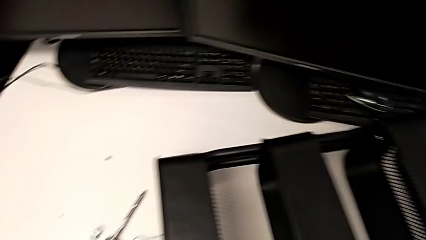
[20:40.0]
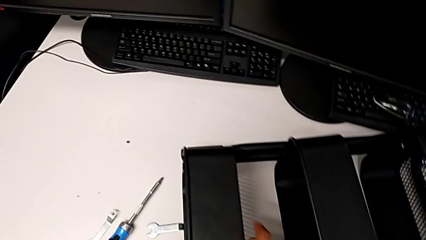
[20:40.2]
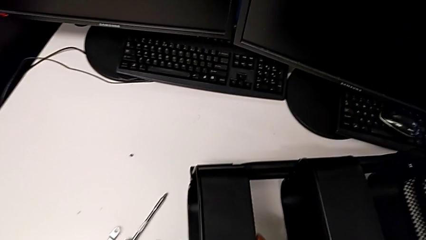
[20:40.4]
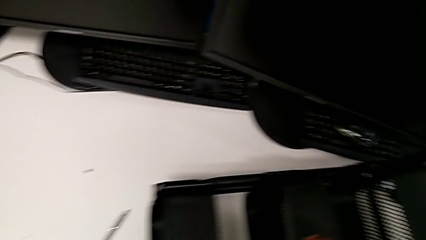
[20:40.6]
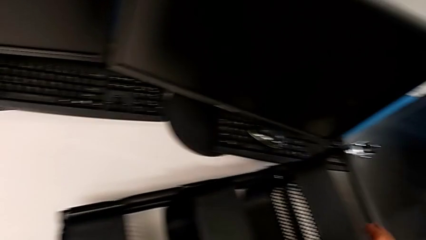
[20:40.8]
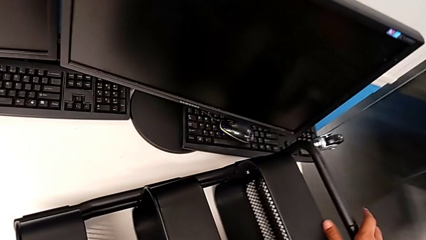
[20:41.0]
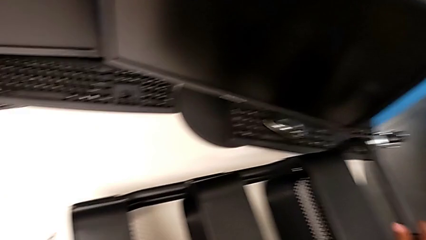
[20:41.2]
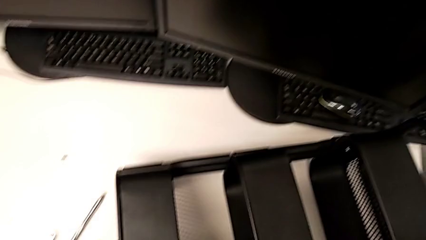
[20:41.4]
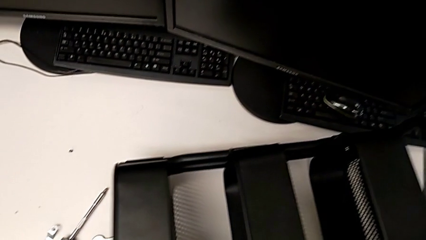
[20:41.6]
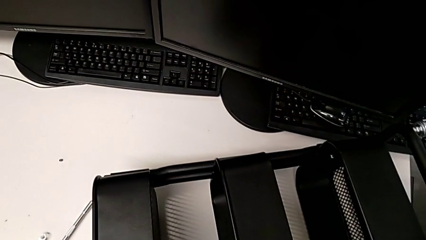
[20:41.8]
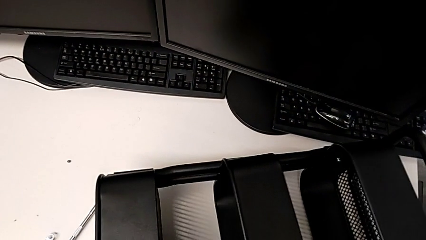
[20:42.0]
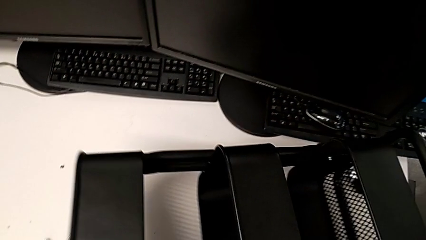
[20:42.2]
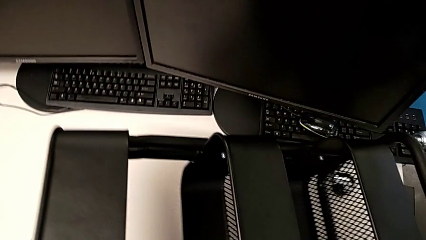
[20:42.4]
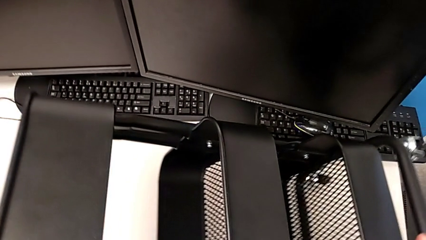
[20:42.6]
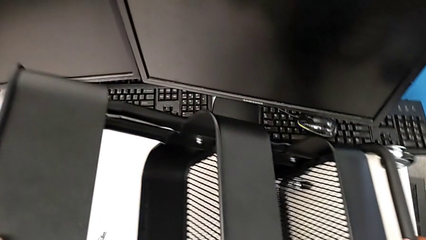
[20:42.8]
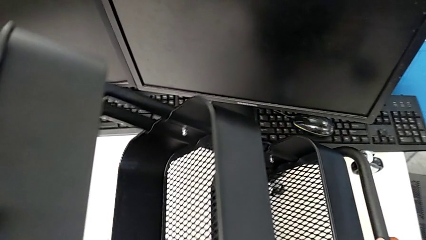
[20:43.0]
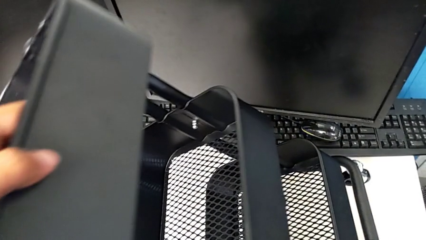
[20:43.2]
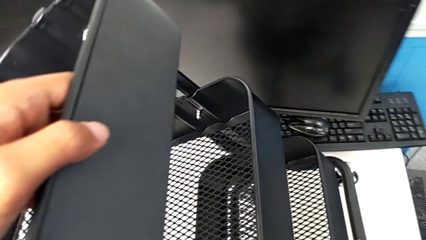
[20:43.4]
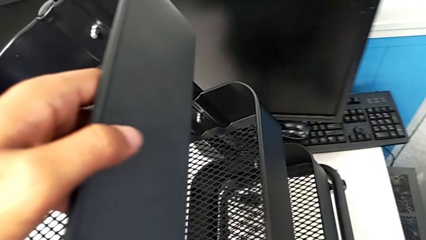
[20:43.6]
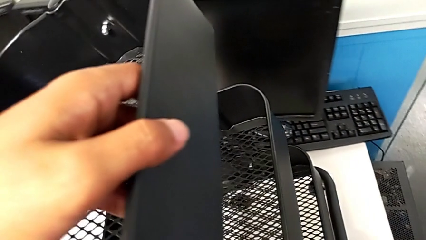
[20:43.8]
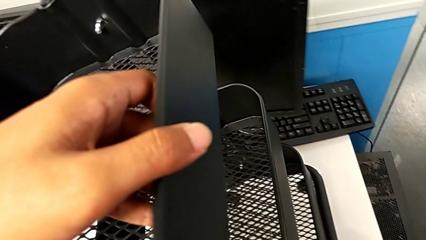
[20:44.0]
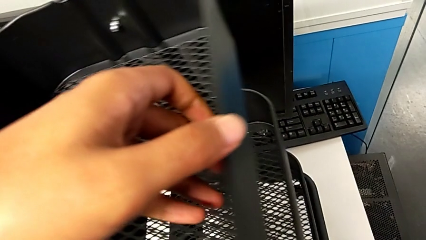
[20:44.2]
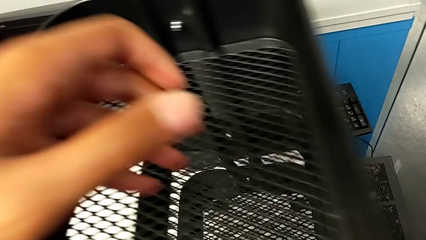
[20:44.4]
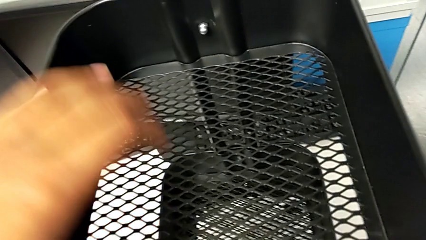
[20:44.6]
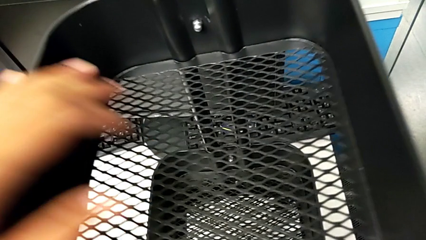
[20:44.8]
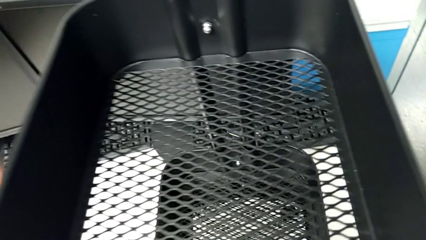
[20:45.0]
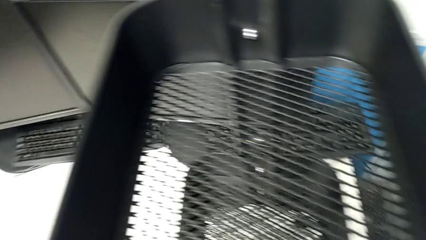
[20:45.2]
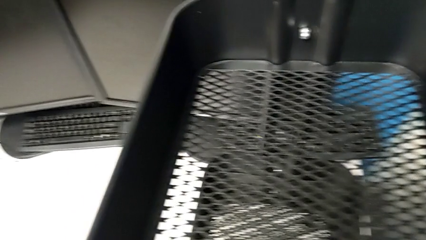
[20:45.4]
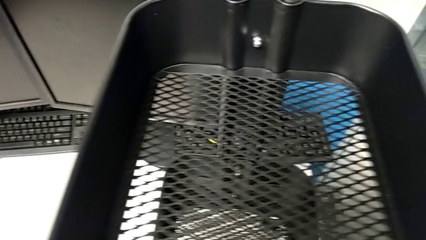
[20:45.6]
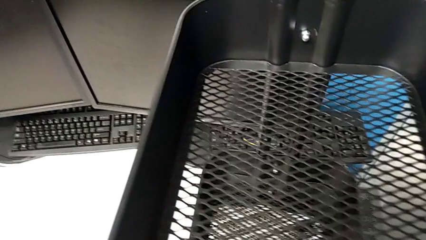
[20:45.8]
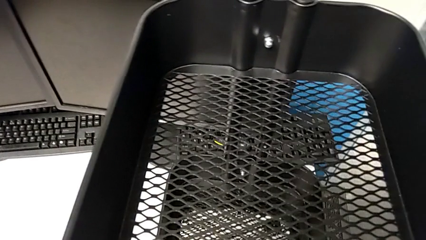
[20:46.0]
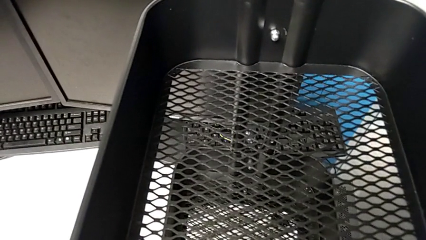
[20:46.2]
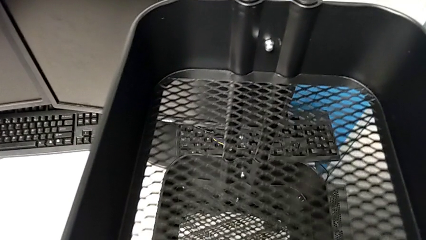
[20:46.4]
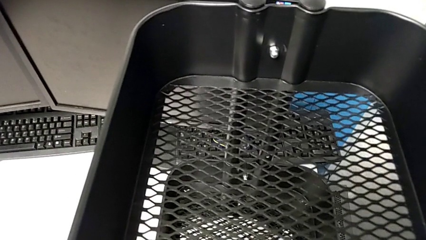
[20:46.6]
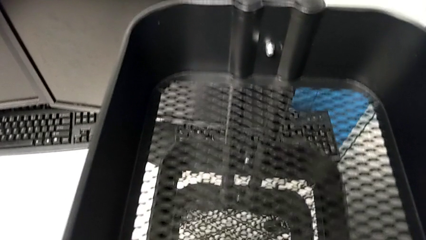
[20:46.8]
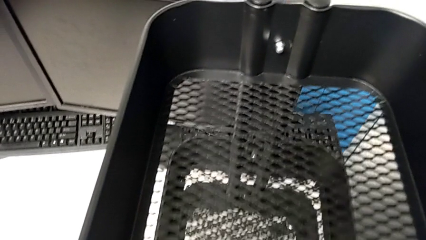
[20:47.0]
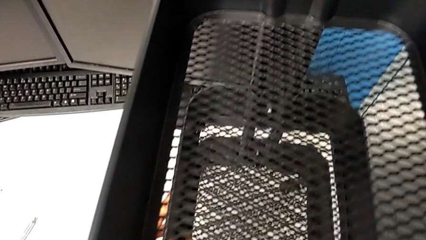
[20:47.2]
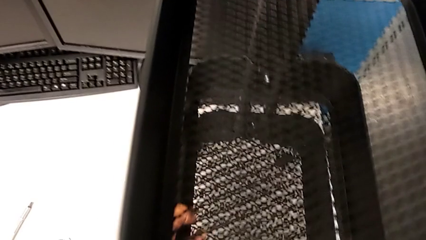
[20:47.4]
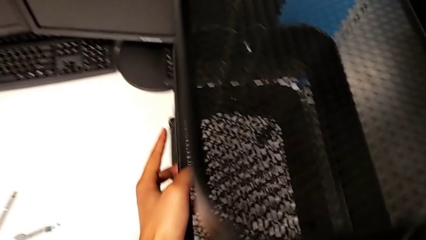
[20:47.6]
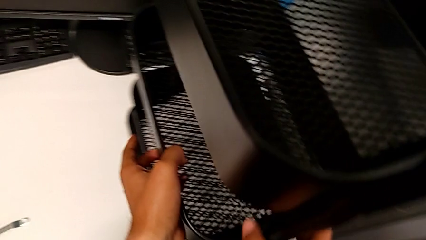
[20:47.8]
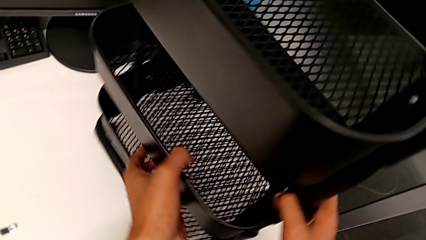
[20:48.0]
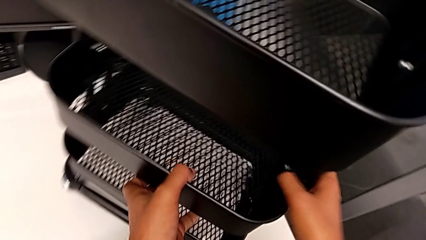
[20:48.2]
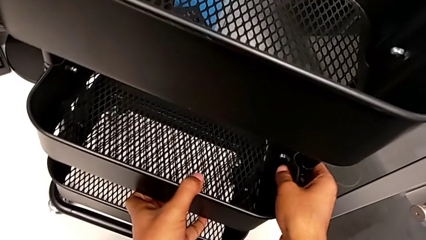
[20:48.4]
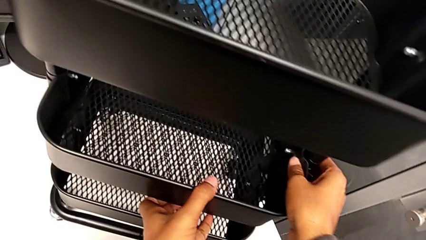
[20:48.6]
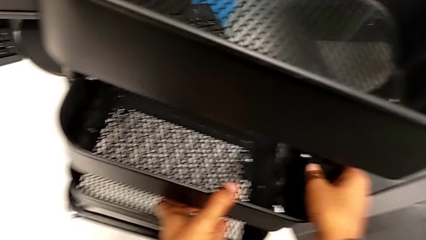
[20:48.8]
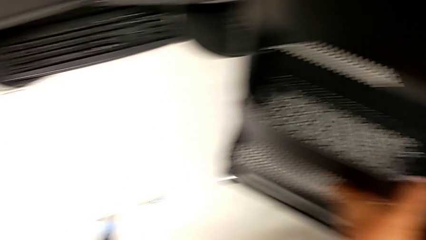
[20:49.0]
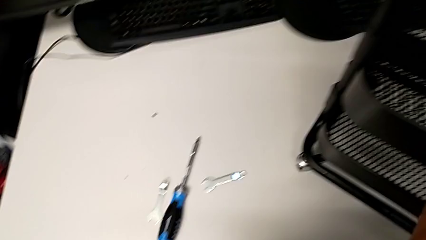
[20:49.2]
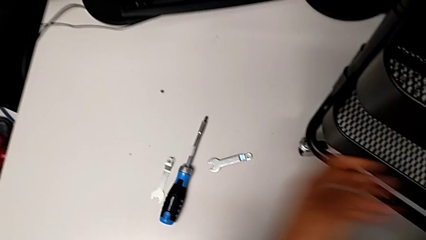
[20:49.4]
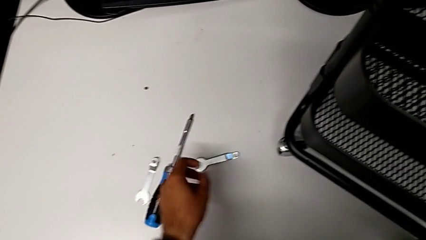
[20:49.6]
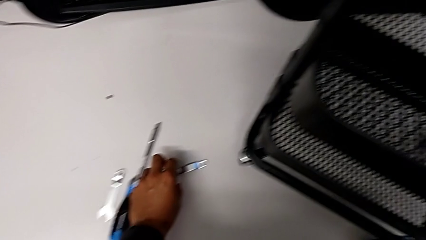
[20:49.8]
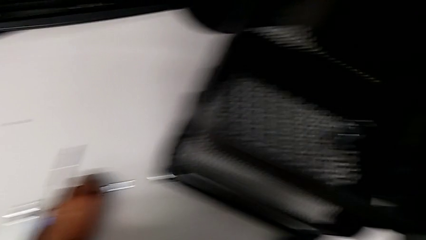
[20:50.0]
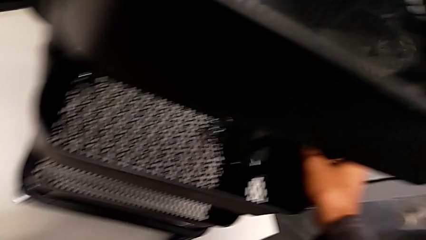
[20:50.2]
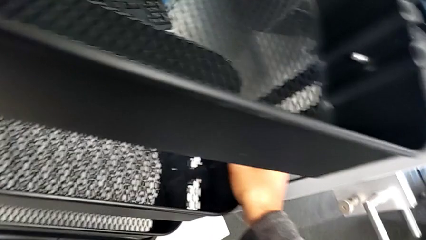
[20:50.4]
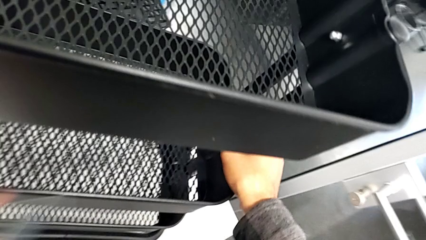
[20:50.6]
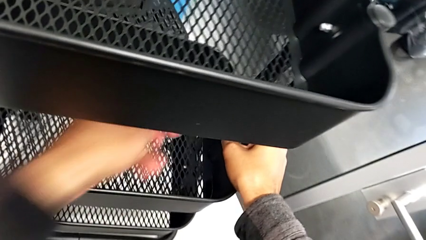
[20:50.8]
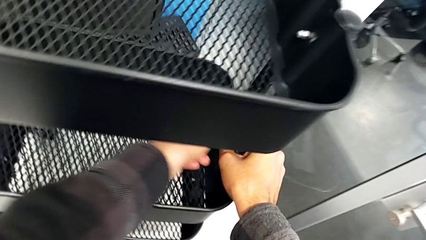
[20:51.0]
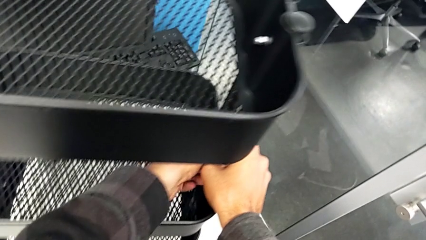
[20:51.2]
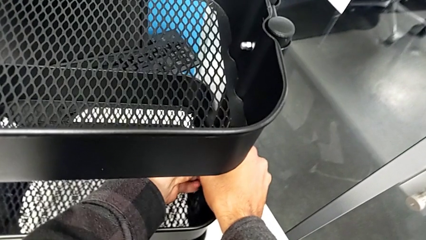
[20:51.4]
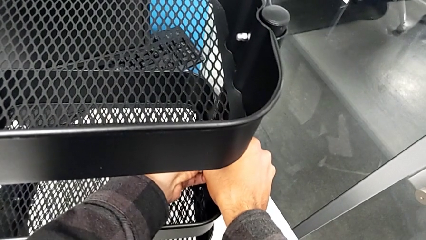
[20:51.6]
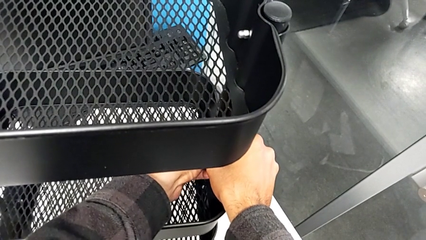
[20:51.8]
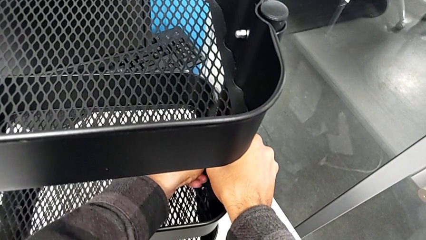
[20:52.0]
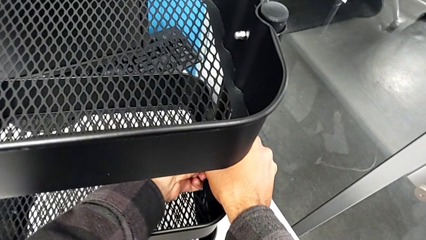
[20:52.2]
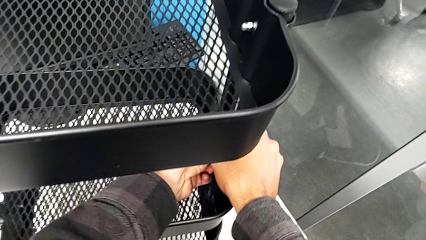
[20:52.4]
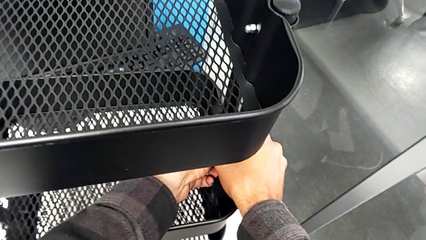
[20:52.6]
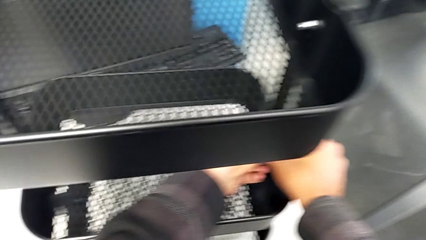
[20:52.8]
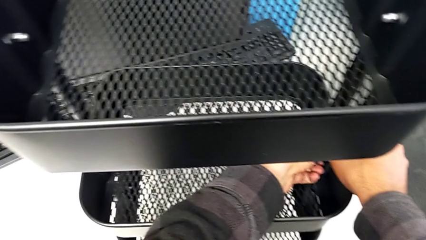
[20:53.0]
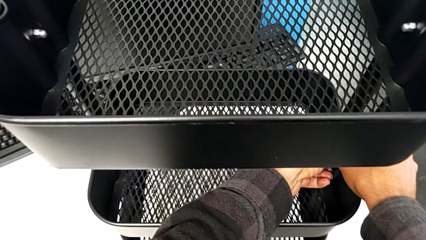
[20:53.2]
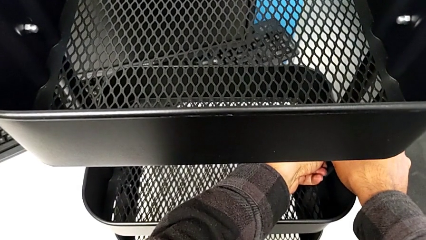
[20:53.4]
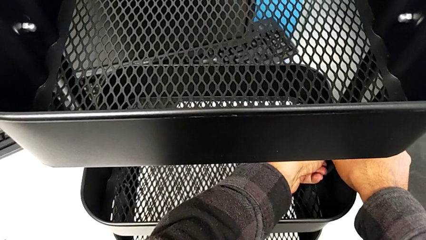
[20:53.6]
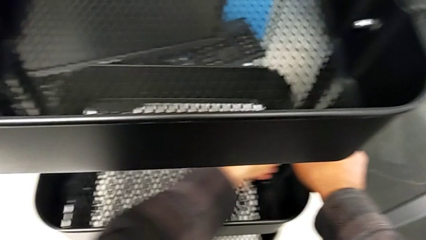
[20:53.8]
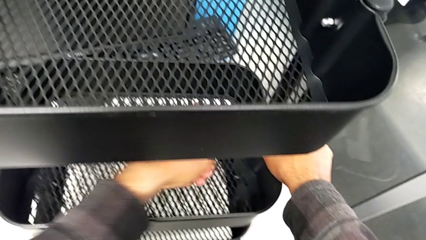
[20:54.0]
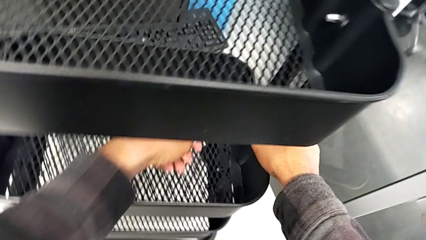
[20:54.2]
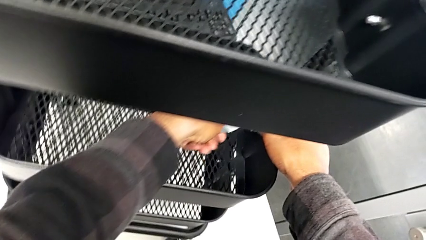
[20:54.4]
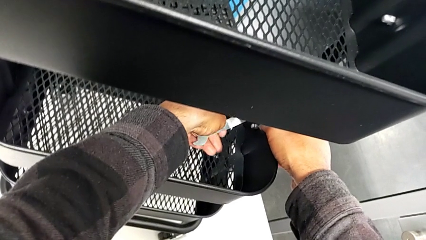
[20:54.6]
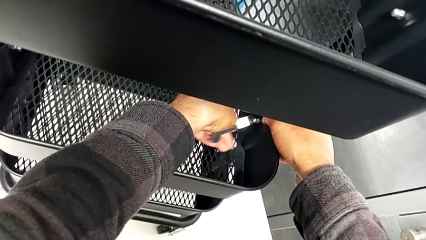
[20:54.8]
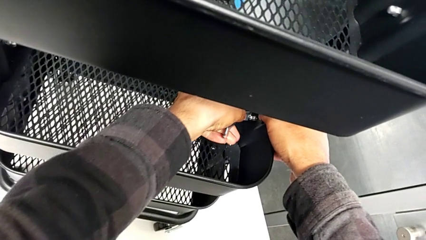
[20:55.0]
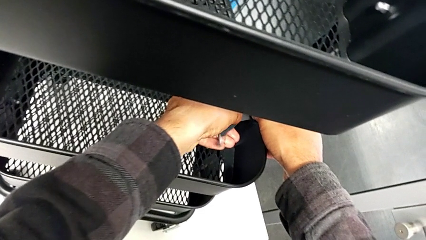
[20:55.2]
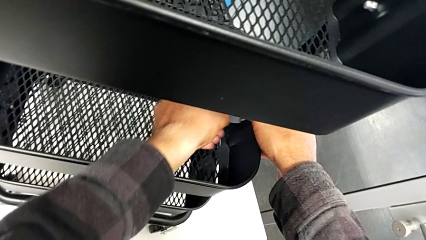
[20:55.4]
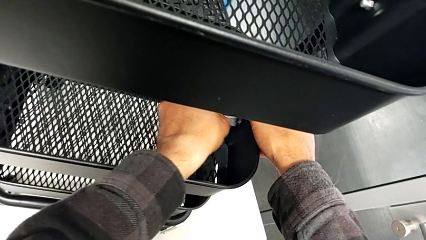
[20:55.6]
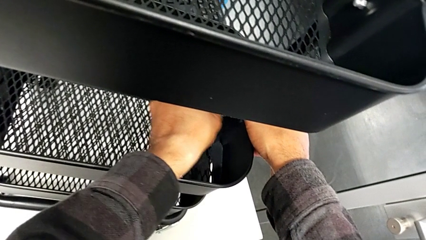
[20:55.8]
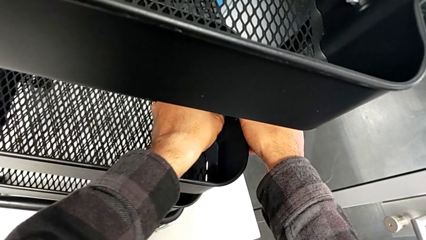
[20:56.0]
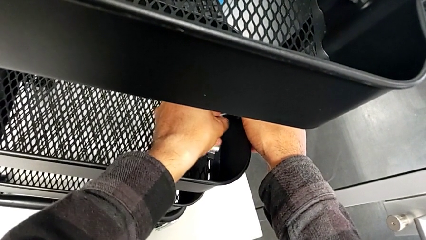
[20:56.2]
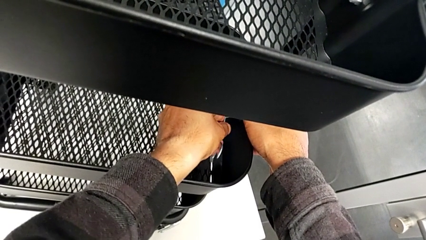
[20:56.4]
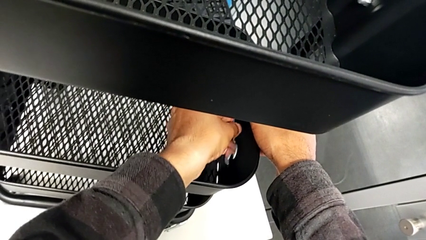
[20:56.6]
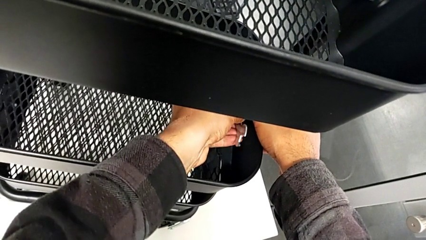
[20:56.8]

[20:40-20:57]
The camera wearer is aligning the tray in the middle. They stand the utility cart, grab the spanner wrench and begin to screw the fourth bracket.
